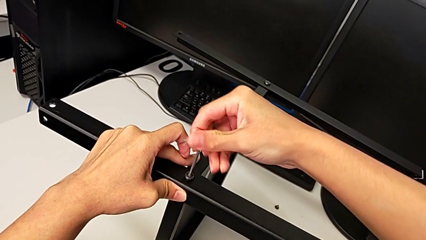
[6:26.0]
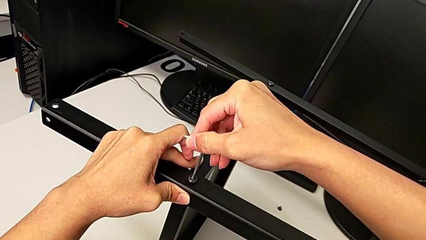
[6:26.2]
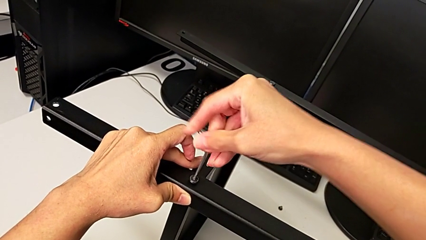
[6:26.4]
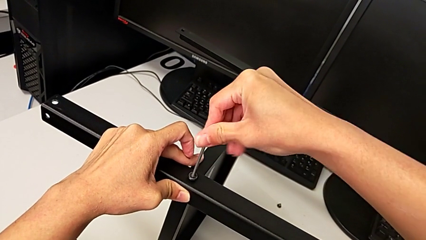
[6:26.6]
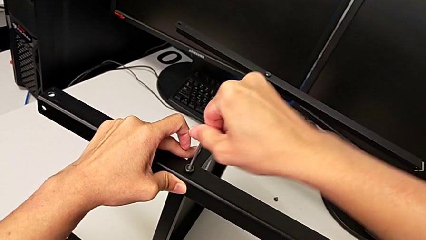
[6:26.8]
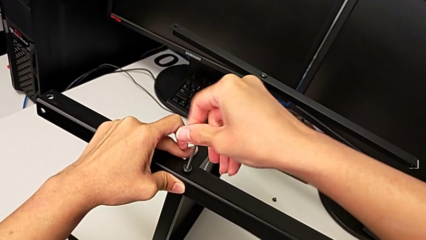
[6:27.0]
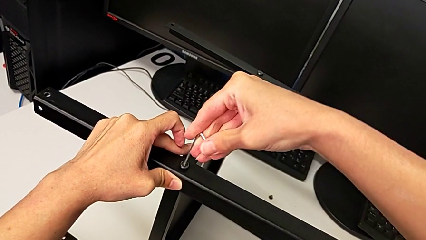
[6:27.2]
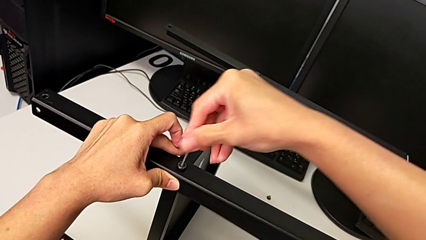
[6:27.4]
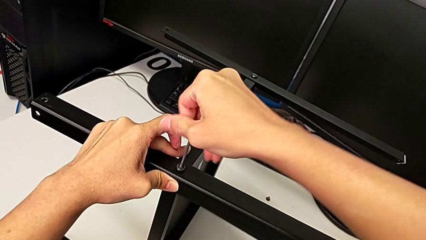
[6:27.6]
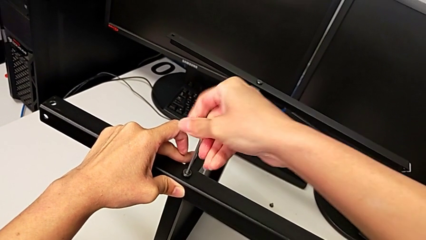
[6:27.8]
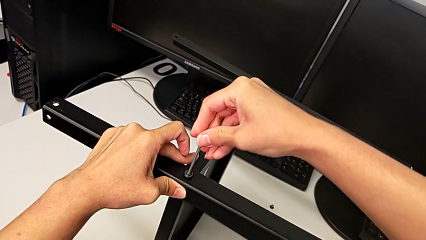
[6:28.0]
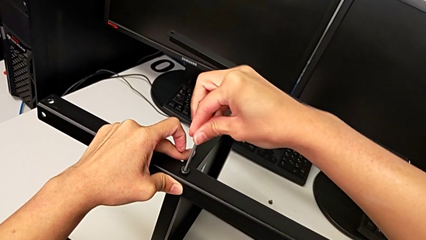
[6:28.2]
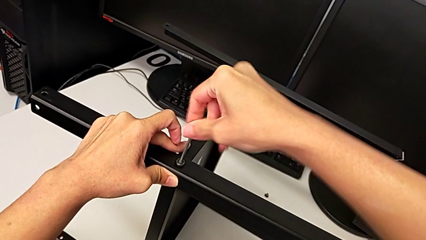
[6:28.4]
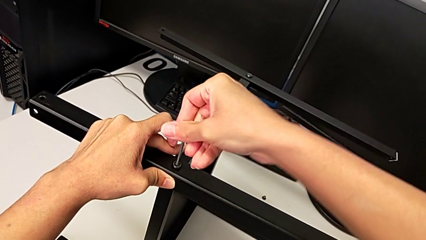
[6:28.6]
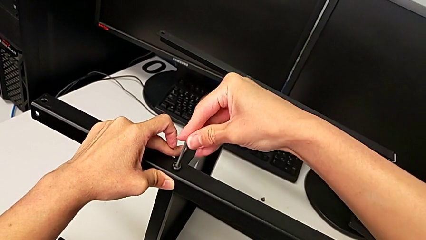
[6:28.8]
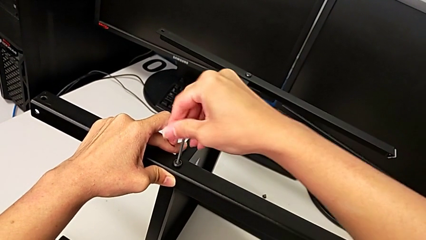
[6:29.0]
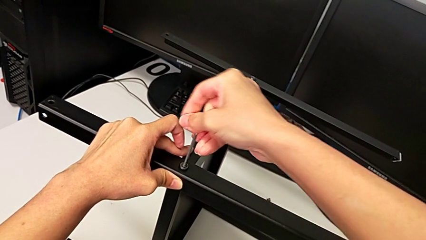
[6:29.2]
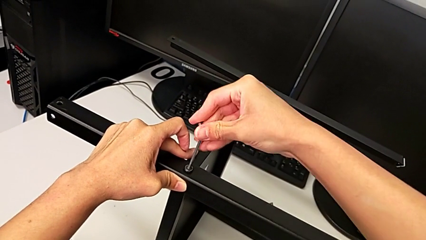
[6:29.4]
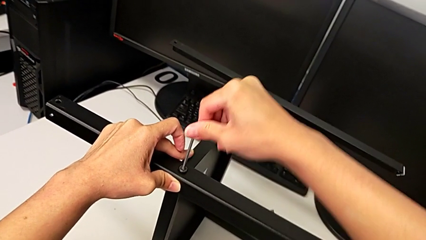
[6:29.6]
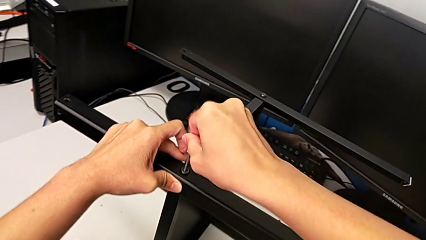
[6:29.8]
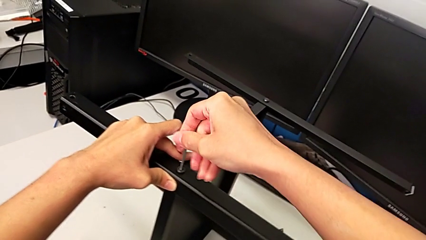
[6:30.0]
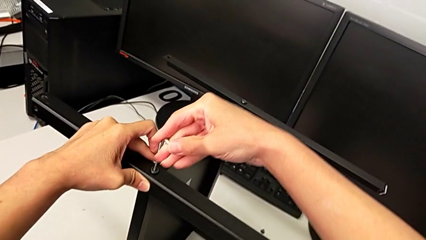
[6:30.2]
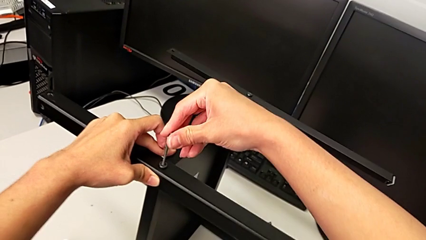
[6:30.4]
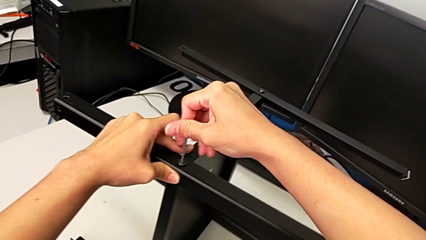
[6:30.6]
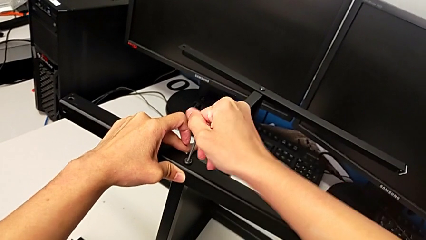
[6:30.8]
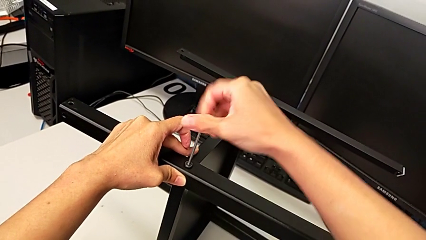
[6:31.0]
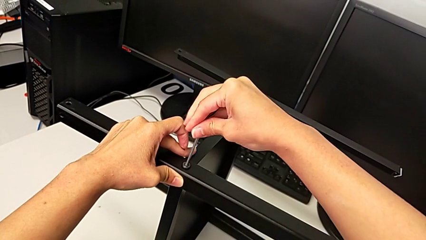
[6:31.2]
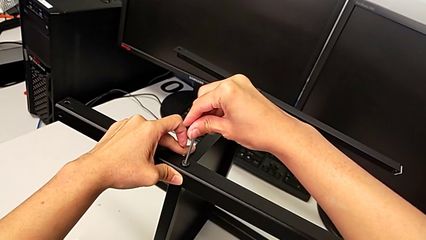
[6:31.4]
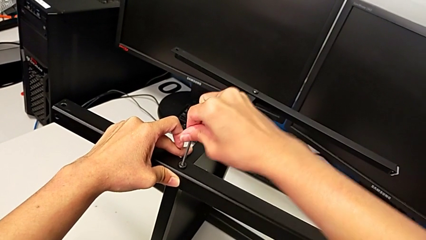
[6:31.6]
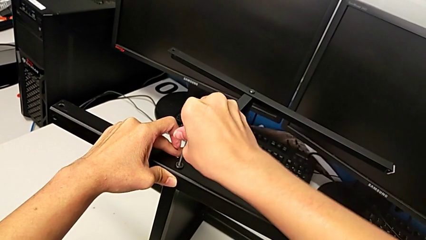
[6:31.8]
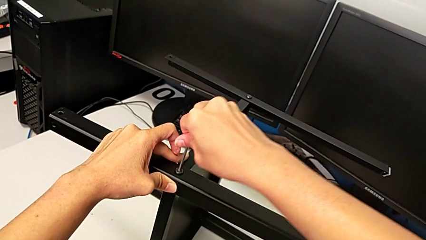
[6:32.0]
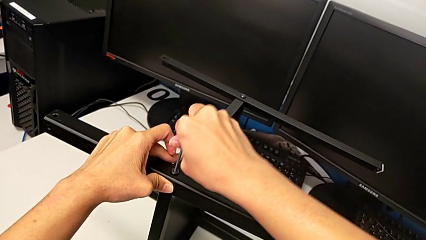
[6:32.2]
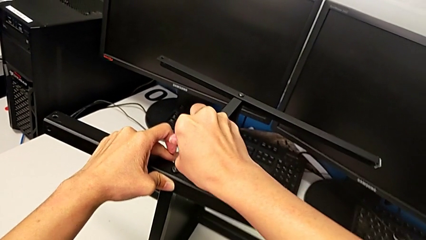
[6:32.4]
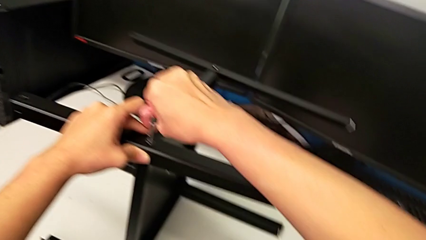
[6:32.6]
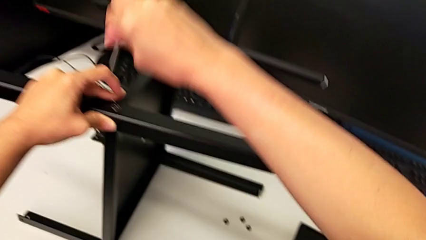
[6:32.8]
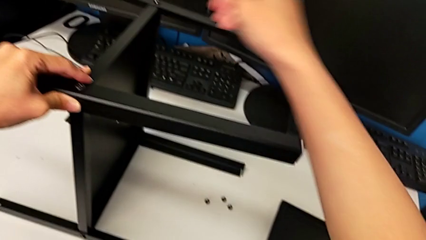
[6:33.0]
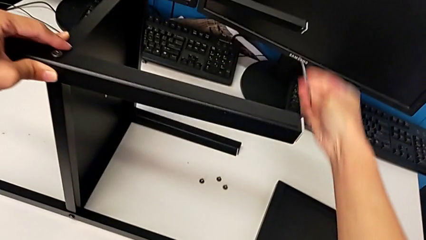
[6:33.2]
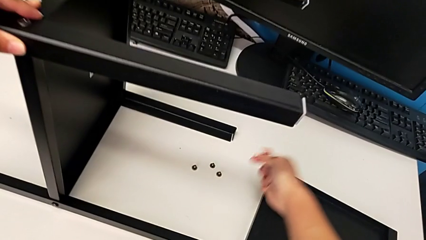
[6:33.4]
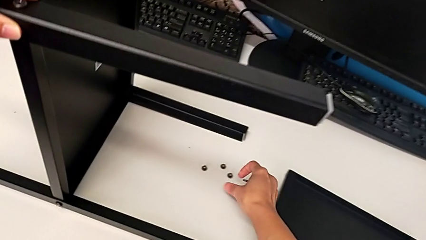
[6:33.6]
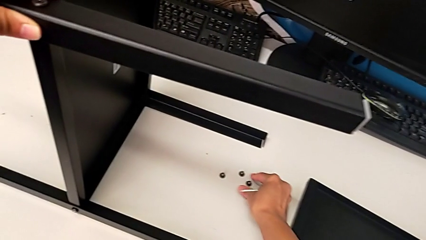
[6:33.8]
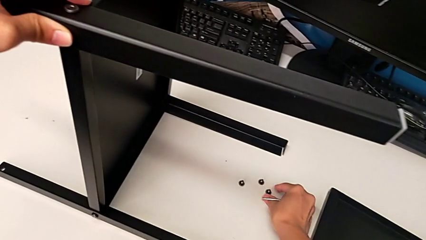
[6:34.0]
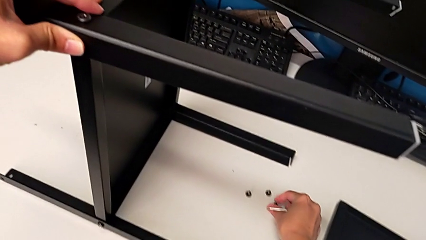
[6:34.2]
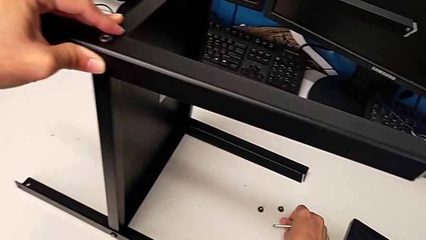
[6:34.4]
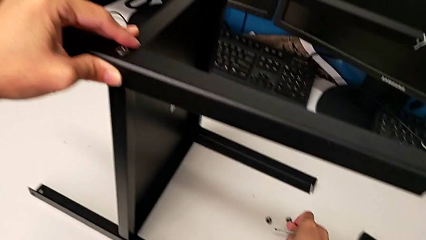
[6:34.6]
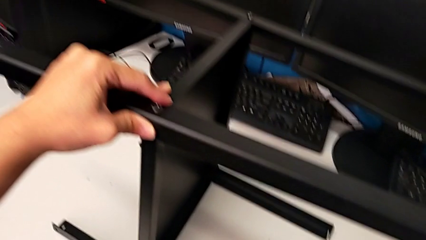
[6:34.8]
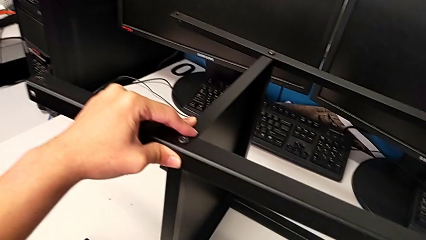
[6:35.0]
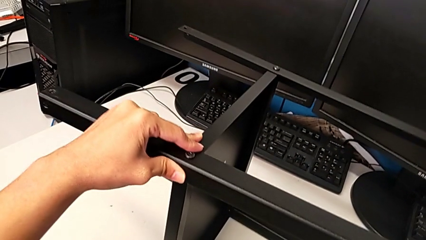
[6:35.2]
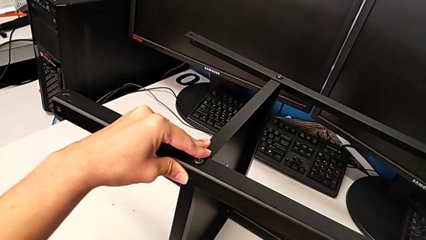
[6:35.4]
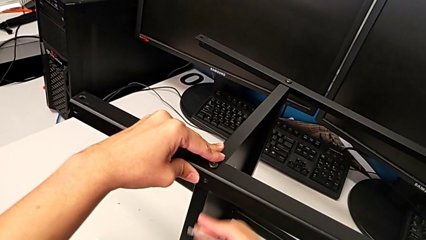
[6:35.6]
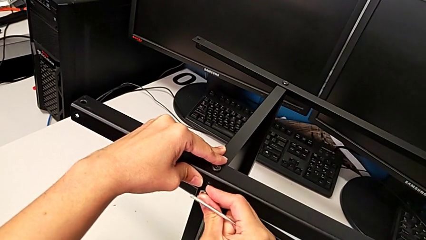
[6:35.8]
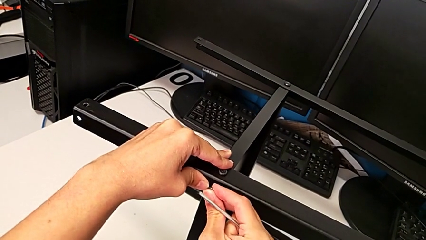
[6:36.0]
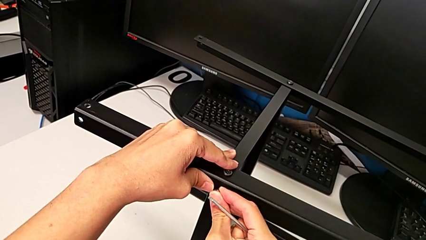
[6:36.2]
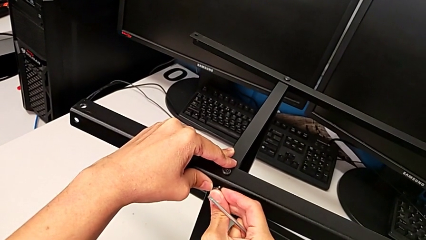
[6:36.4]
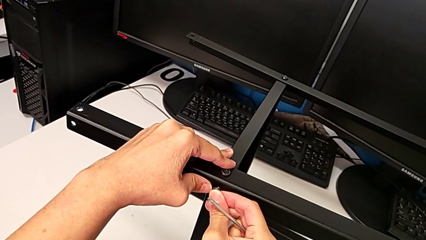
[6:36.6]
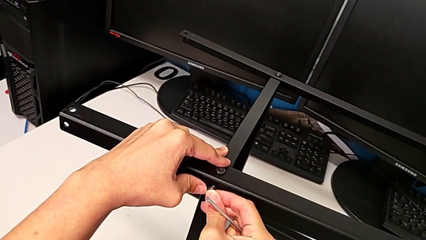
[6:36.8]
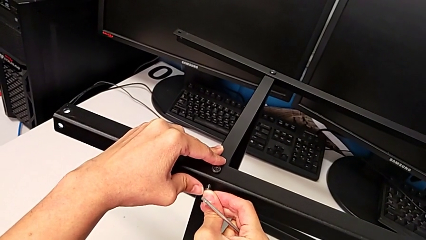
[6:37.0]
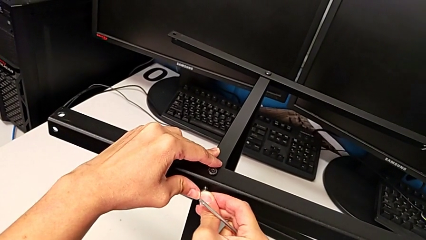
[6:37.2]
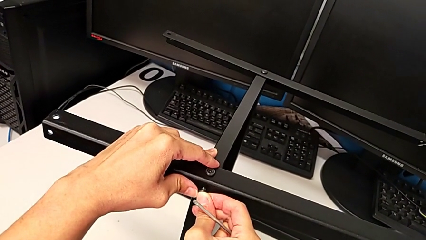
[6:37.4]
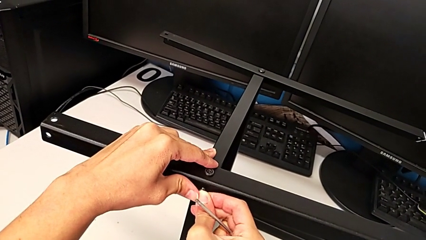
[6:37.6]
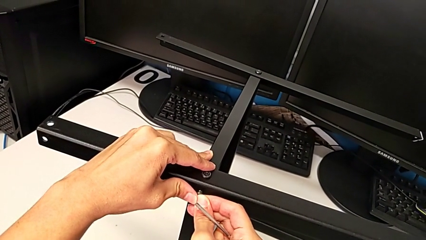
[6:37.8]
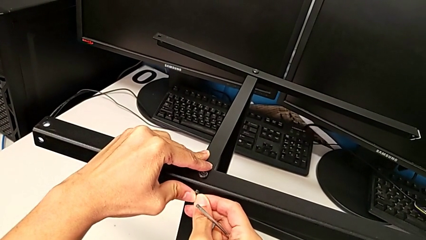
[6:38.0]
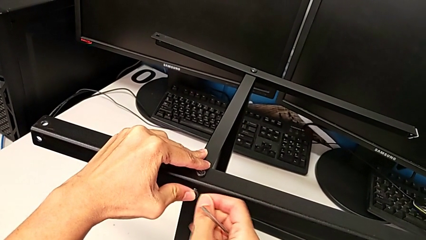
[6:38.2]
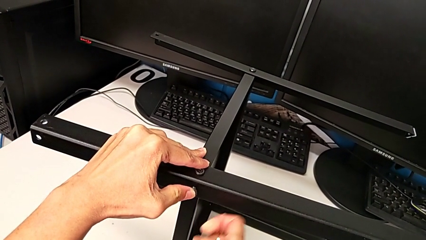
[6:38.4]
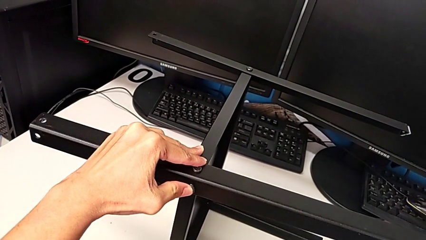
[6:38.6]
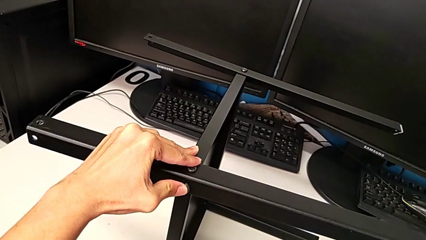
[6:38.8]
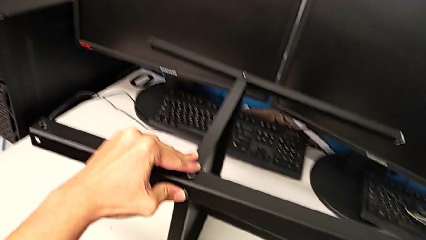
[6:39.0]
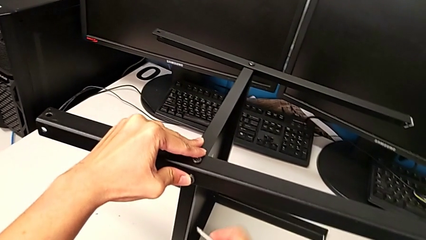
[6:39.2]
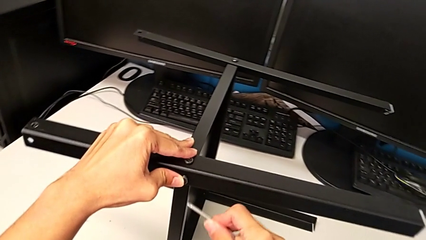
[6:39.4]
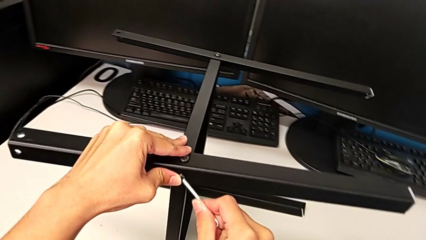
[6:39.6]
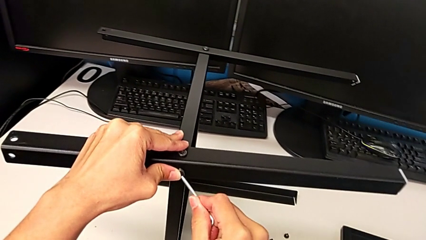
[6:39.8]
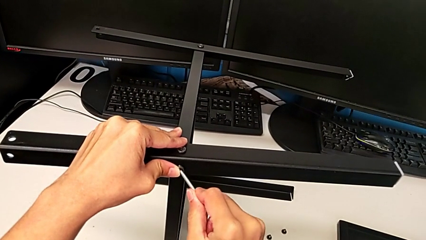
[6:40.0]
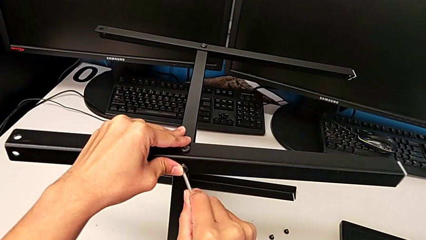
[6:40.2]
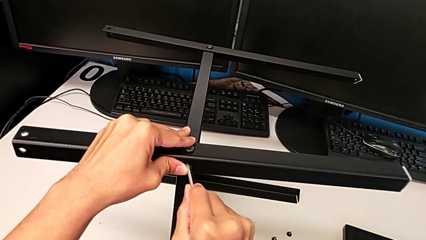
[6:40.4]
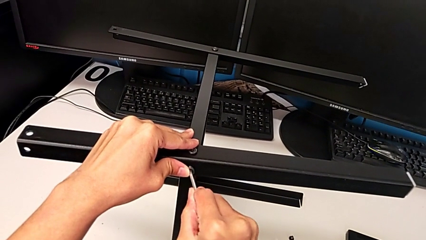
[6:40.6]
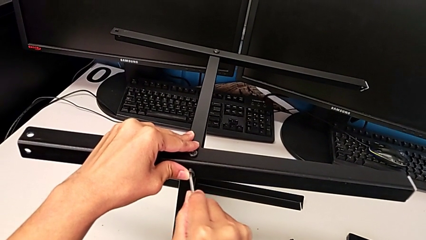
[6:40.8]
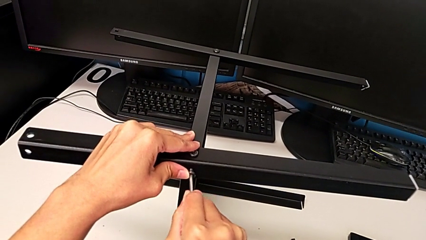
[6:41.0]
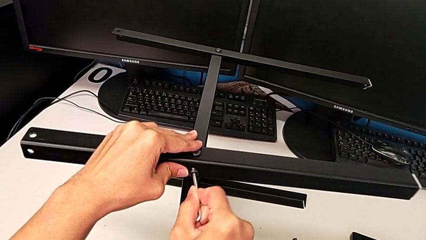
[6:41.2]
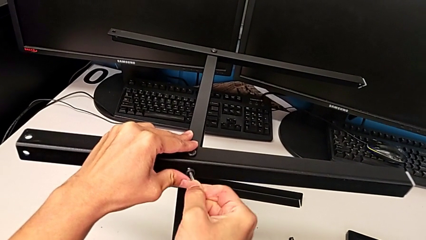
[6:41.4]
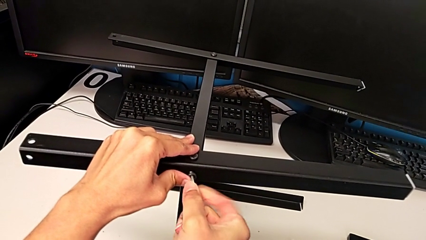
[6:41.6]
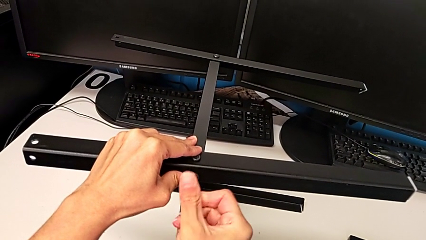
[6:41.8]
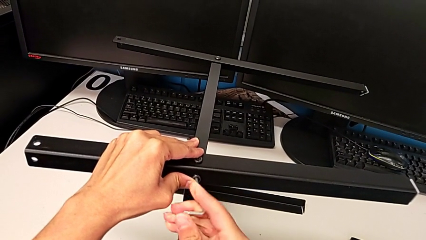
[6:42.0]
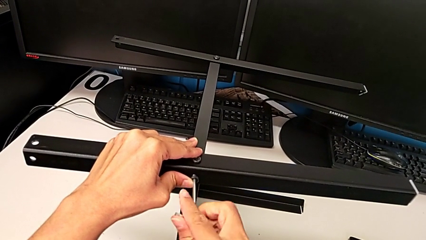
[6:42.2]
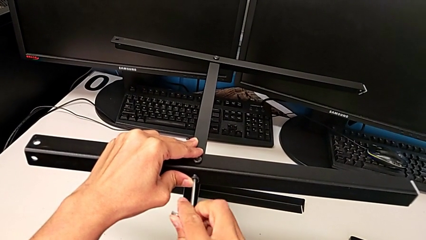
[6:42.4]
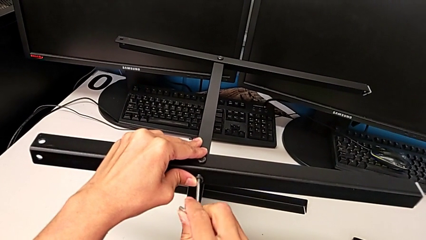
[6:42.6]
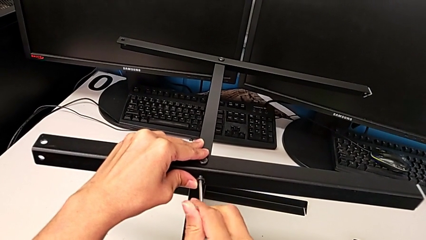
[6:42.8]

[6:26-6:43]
The camera wearer is assembling another leg. They keep screwing the first hex socket head, withdraw the Allen wrench, grab the second hex socket head, insert it, insert the Allen wrench and begin to screw the second hex socket head.
